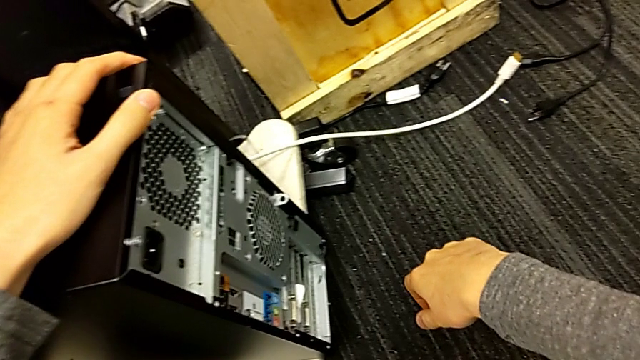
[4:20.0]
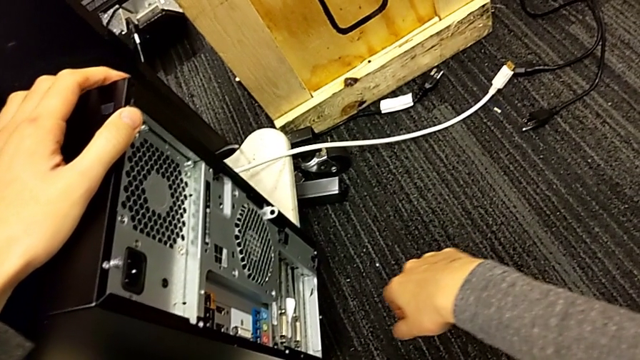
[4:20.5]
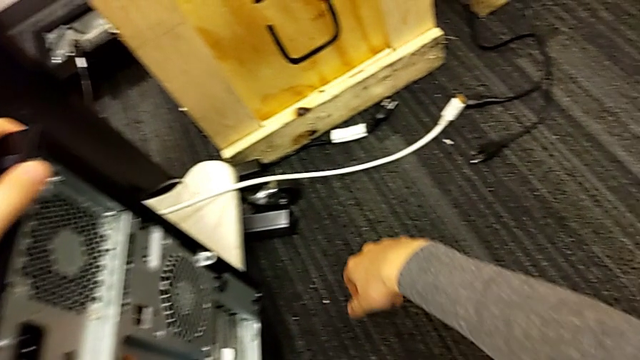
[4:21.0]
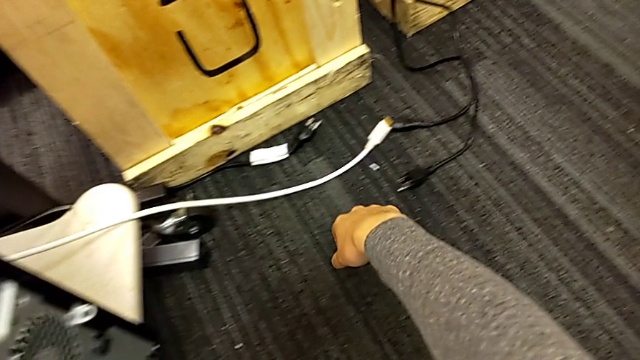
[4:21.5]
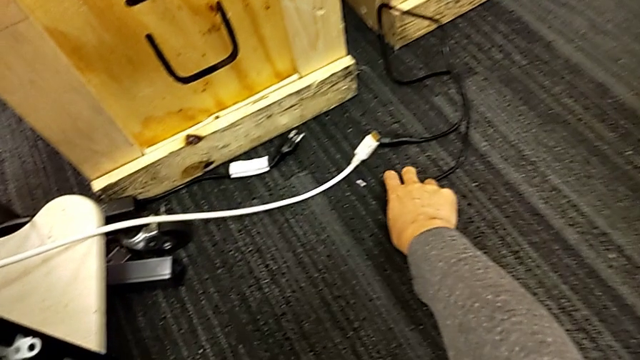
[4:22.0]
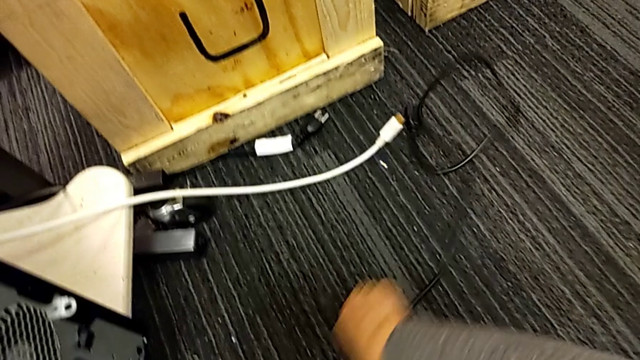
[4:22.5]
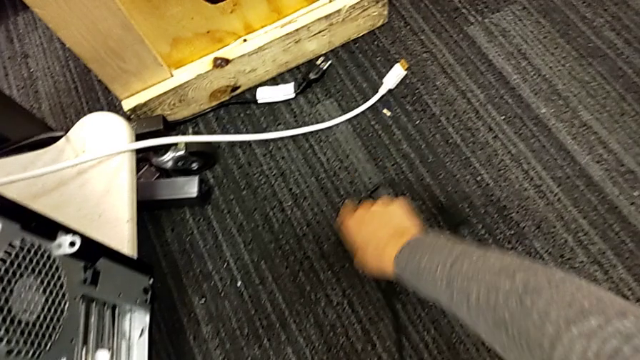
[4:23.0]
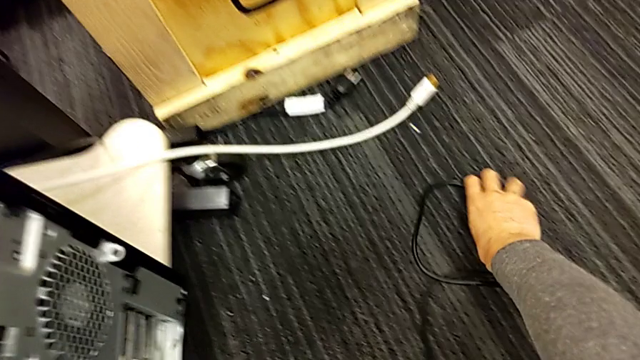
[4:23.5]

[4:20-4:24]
The camera wearer is putting the computer tower into the table slot. They keep grabbing the black cable power supply.

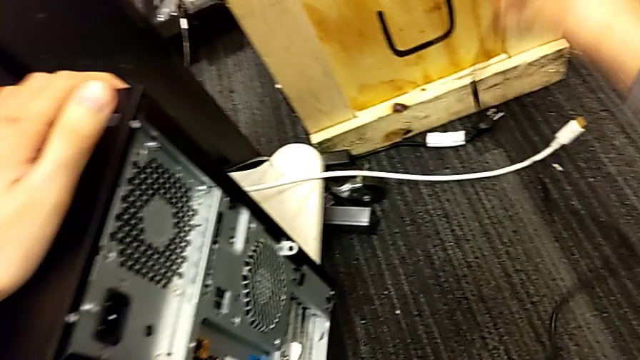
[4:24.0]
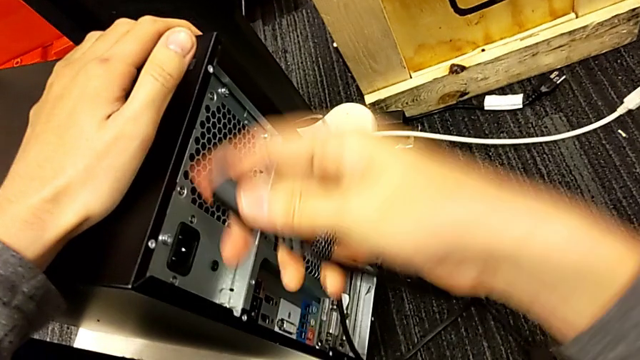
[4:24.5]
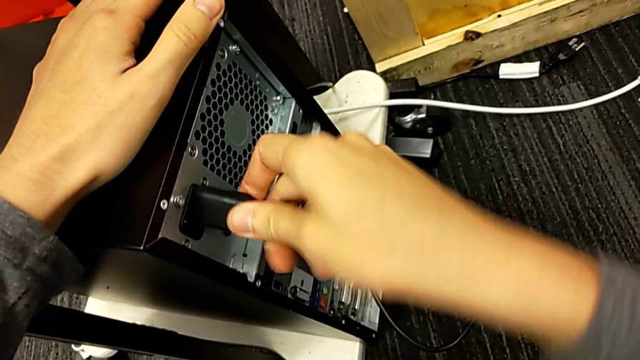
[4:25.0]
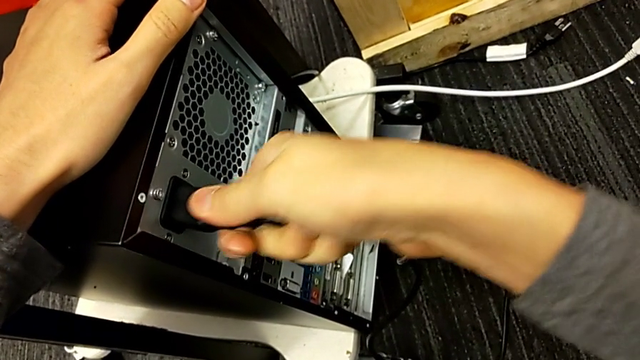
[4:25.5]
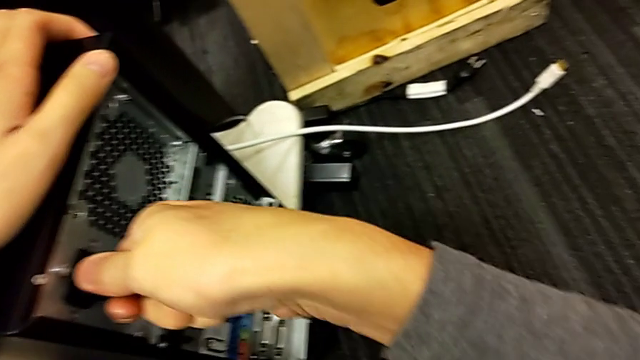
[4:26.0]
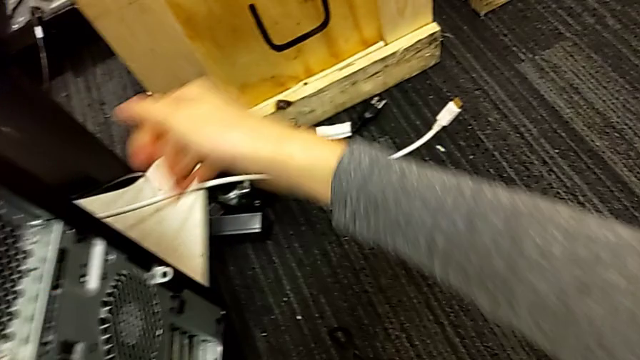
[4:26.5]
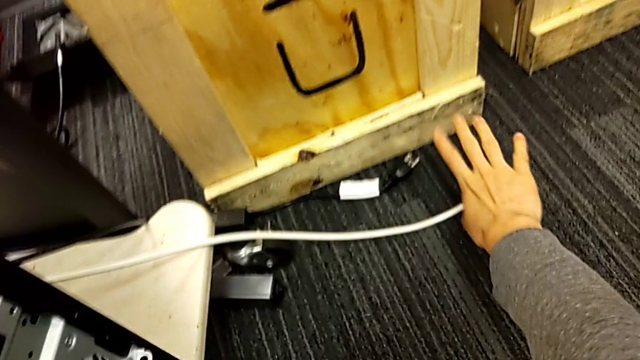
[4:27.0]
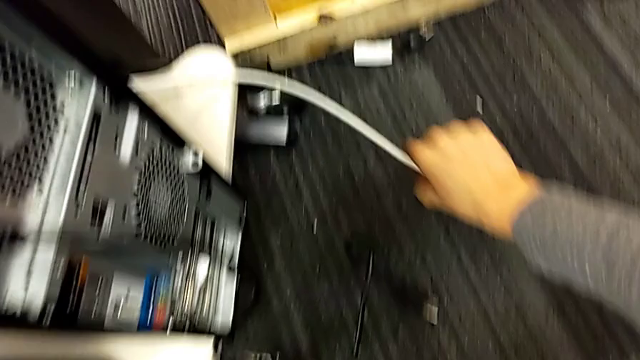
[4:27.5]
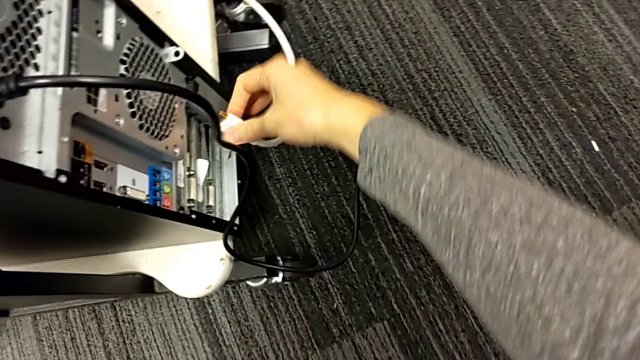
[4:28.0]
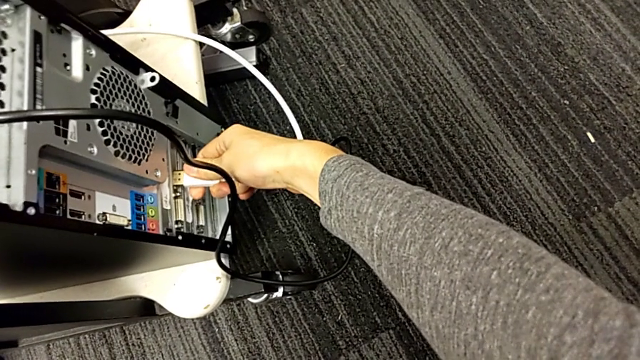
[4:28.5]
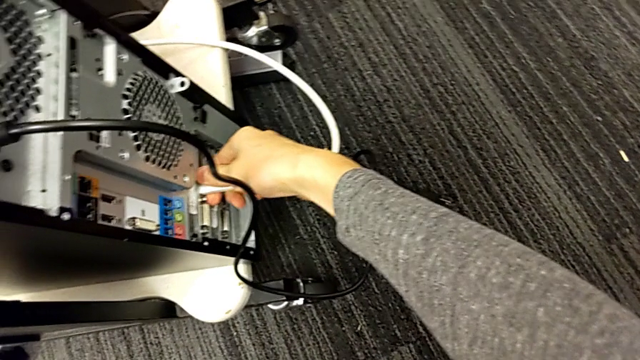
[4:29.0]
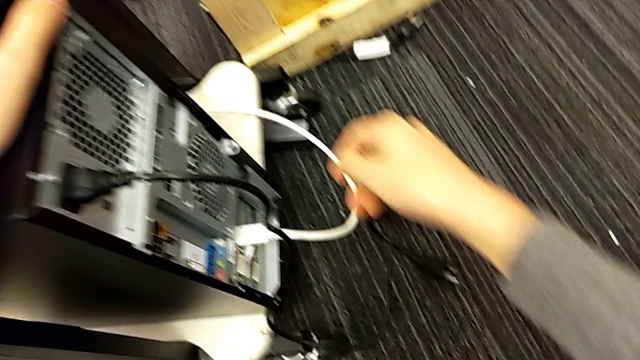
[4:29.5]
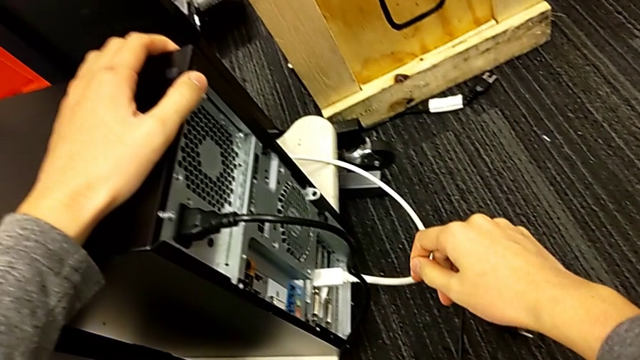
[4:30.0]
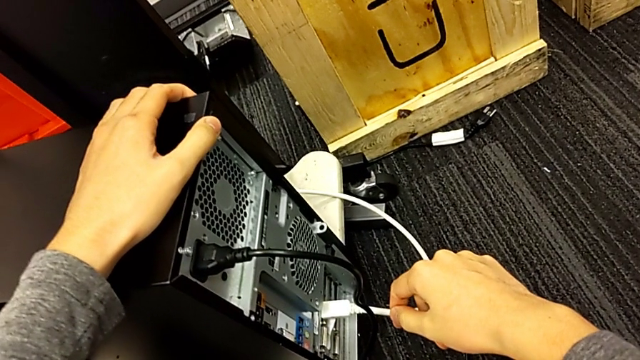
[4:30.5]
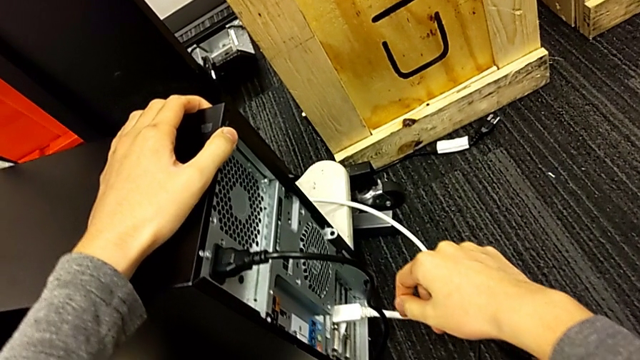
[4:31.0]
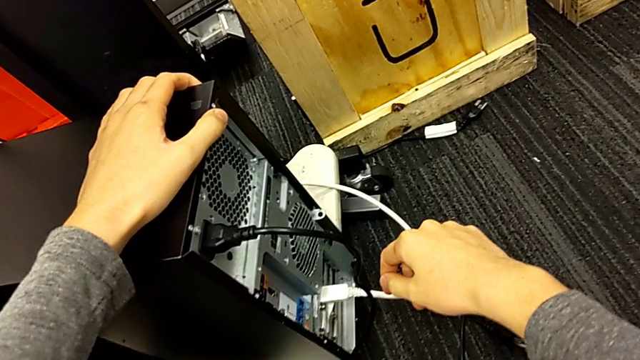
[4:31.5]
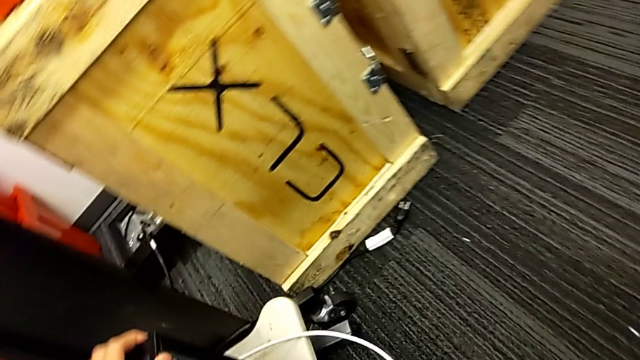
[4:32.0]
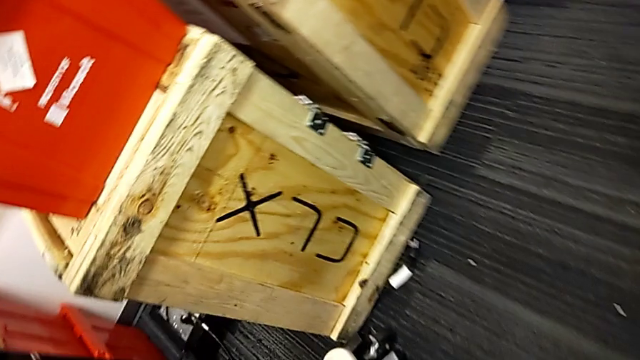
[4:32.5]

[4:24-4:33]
The camera wearer plugs in the cable power supply. They assemble the black cable power supply, grab the blue HDMI cable and assemble the white HDMI cable.
